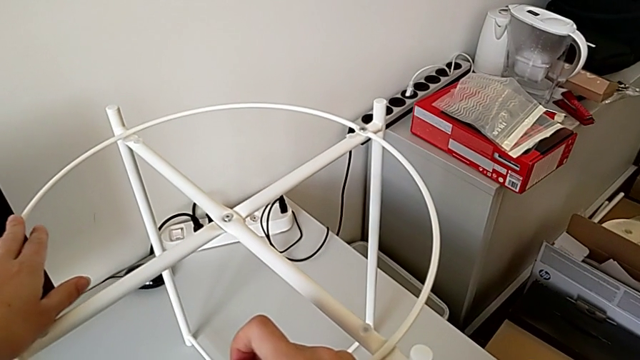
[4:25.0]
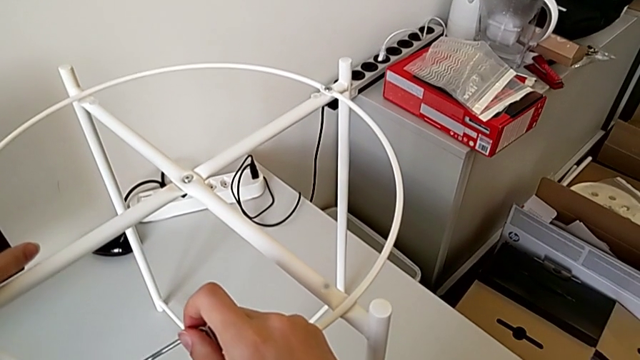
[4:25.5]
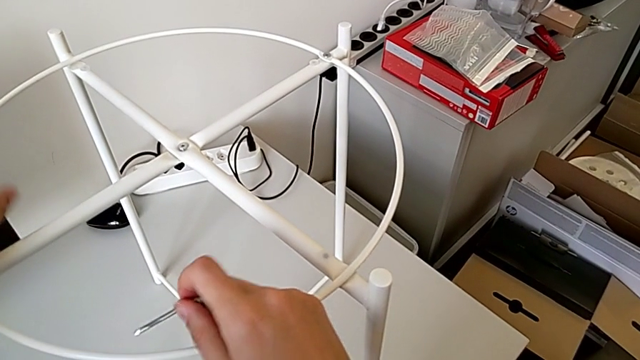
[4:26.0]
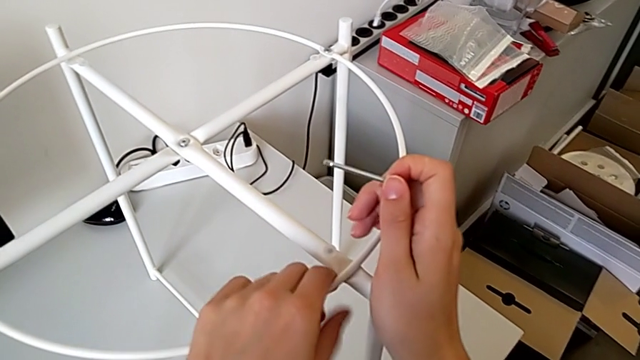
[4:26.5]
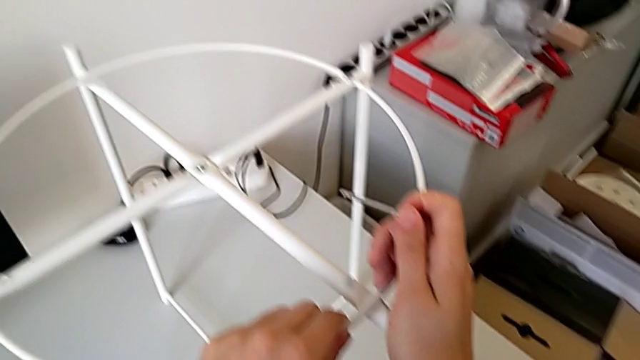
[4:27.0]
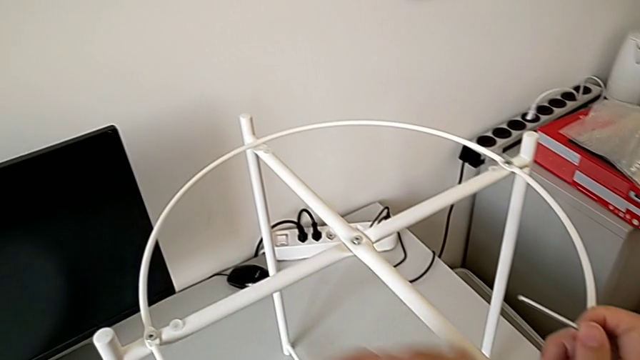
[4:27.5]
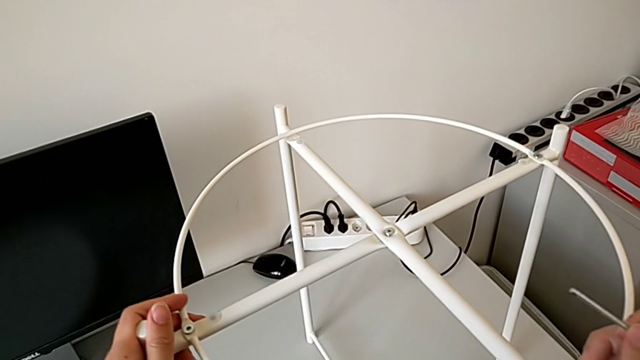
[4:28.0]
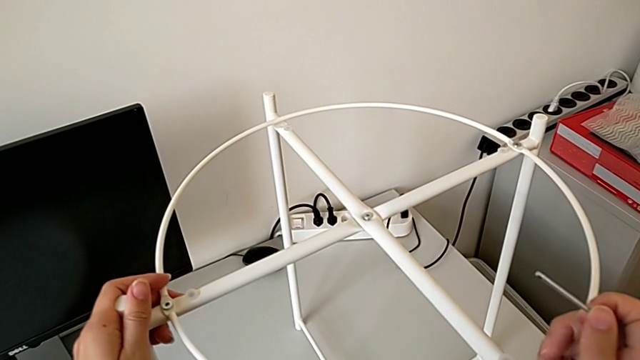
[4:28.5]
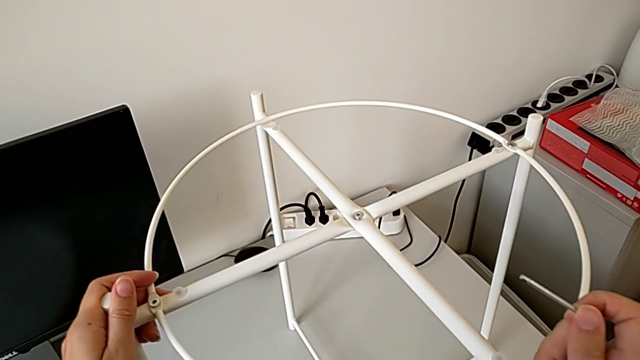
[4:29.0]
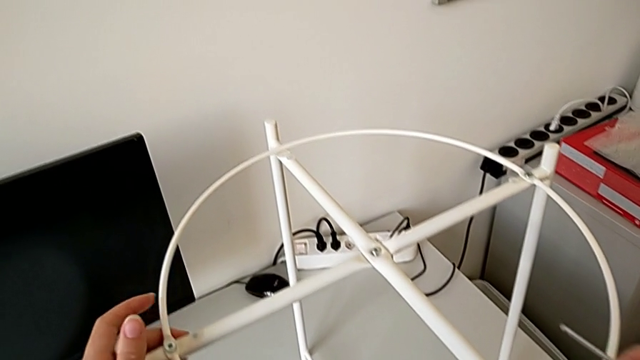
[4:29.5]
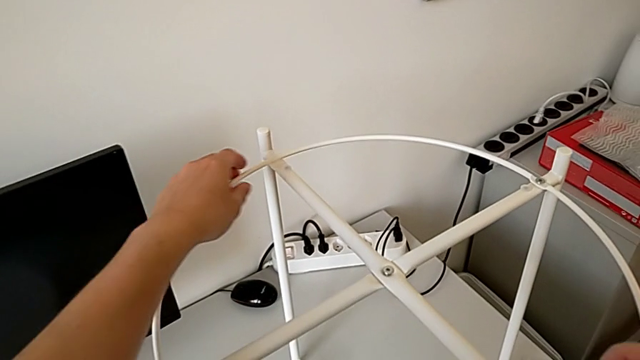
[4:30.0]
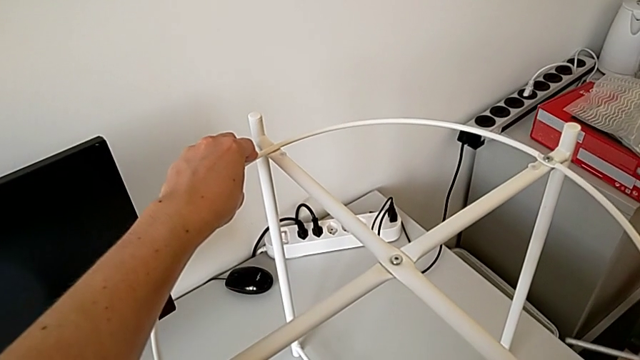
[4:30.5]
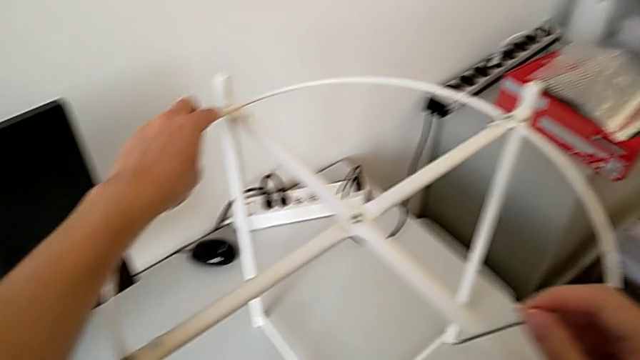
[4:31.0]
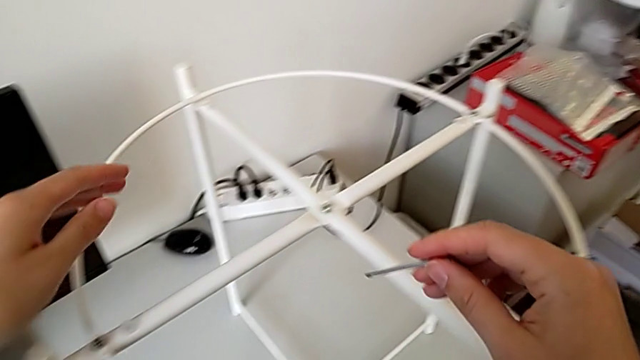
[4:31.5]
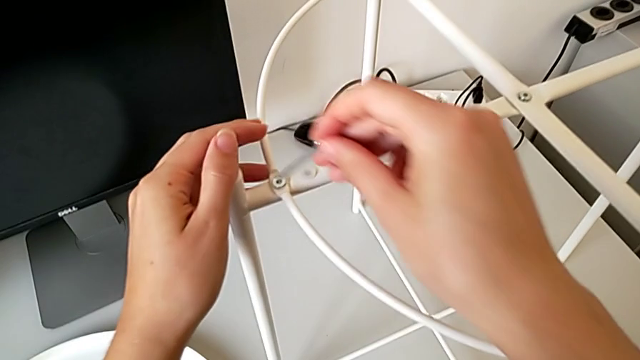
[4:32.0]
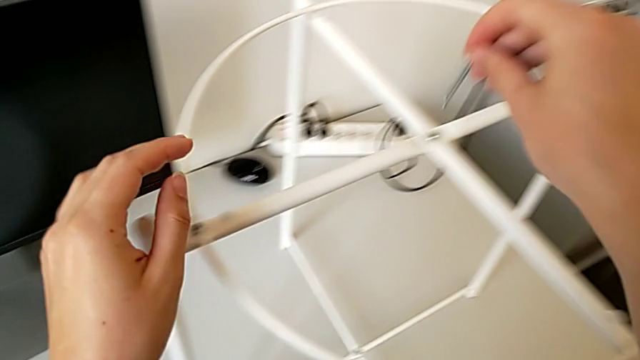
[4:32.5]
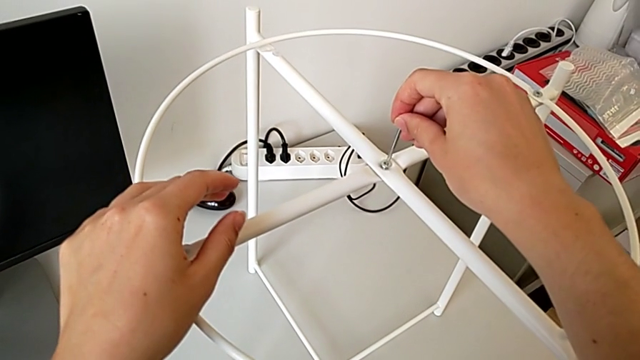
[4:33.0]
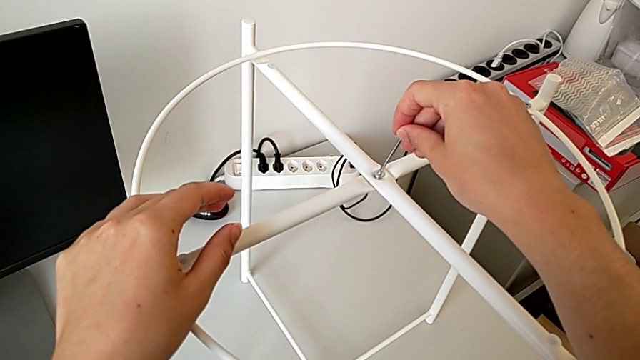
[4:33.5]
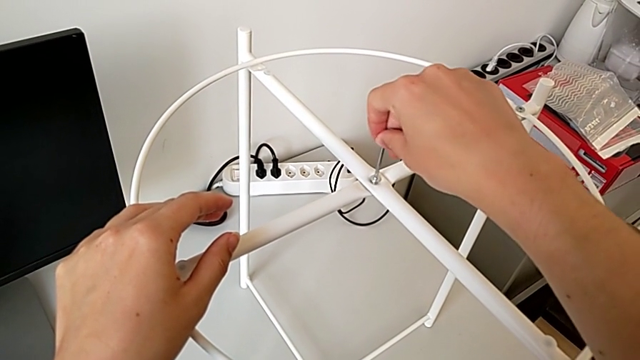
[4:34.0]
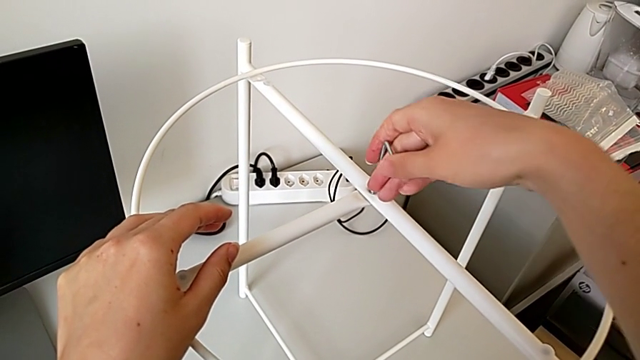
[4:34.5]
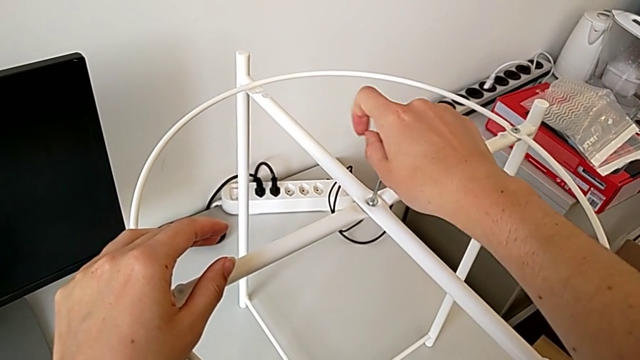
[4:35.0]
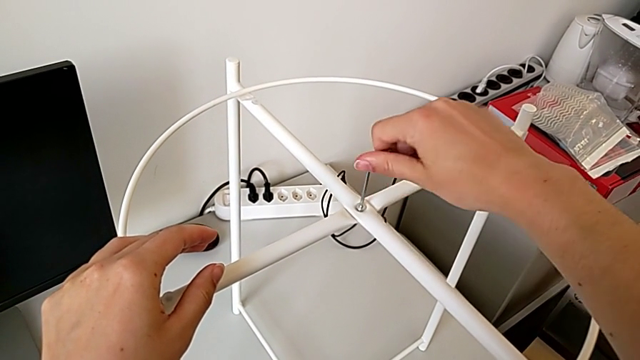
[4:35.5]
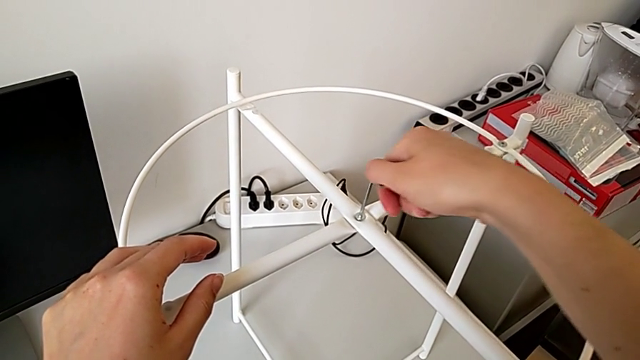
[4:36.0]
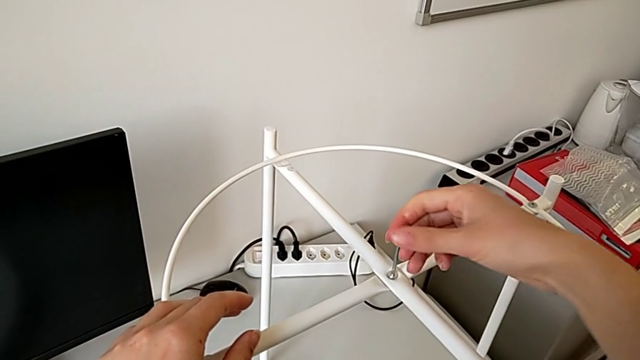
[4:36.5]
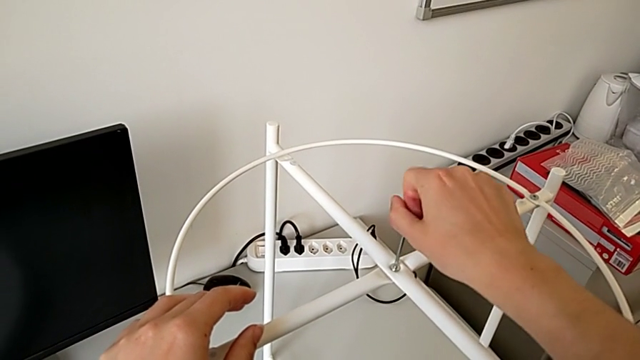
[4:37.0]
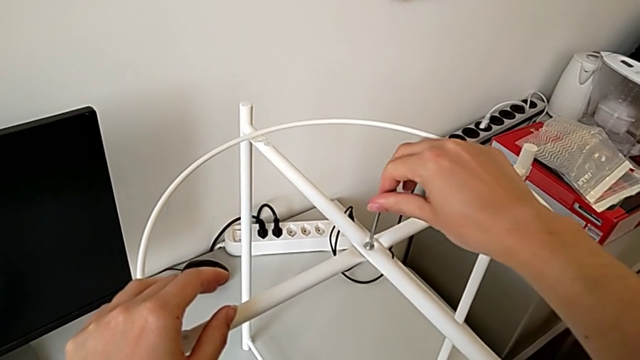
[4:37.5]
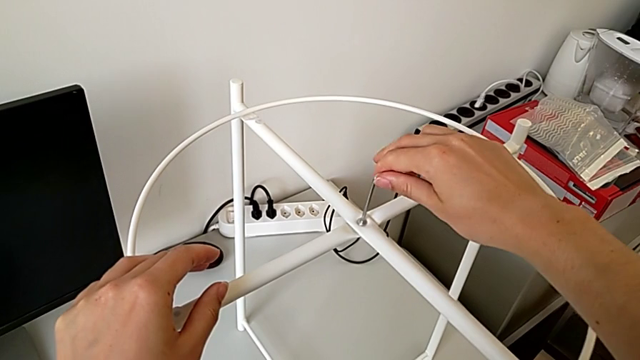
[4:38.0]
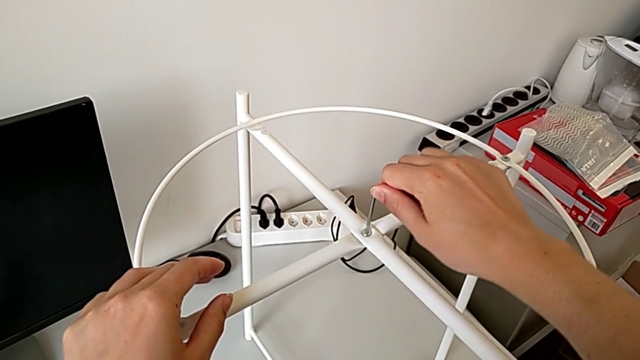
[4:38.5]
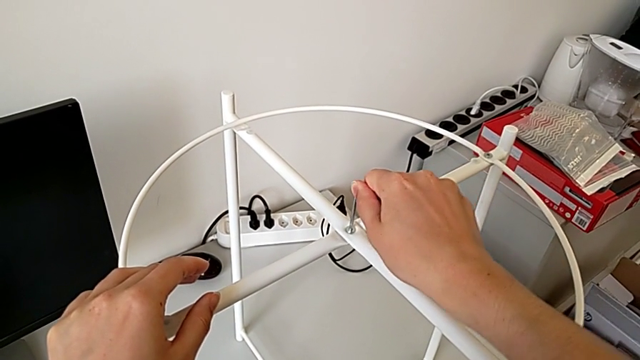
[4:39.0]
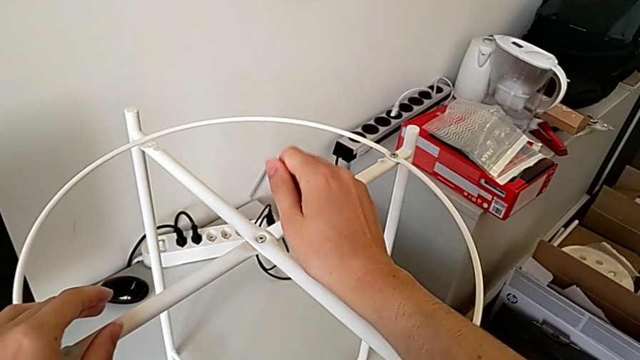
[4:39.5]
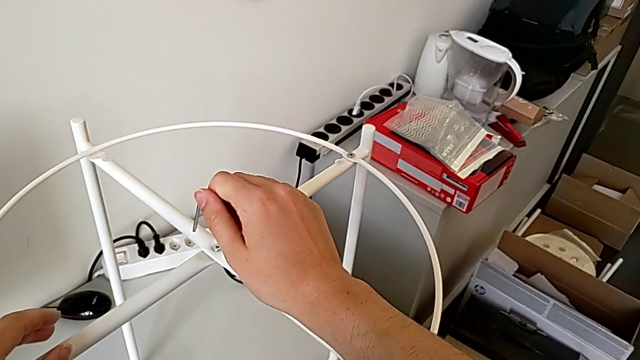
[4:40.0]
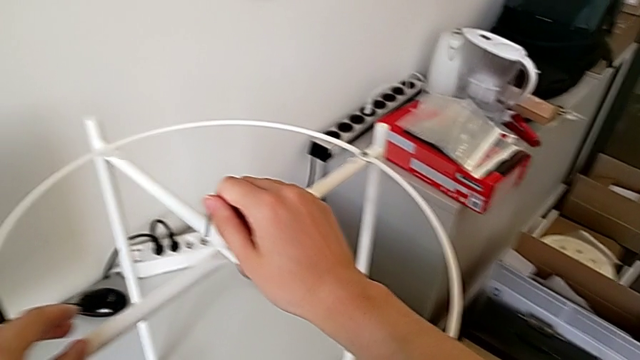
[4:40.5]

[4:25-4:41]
The camera wearer is inspecting the furniture regularly. They align the circle, hold the Allen wrench, insert it, screw the hex socket head and withdraw the Allen wrench.

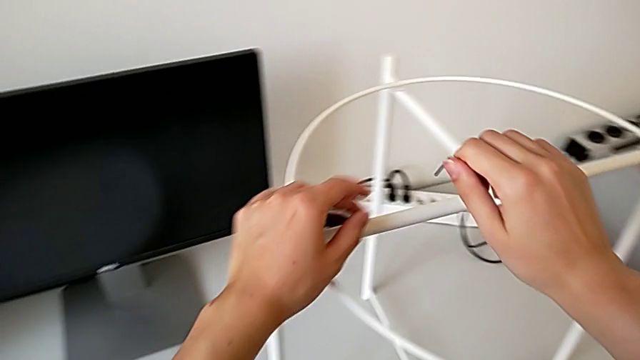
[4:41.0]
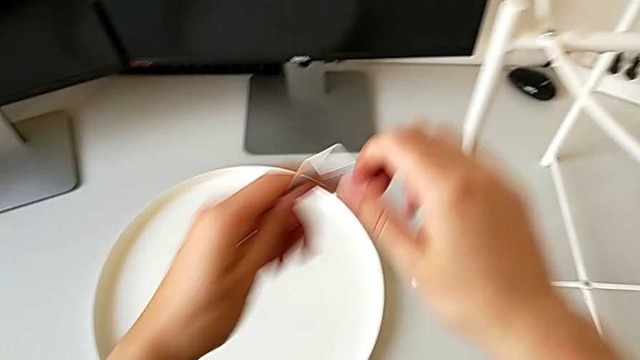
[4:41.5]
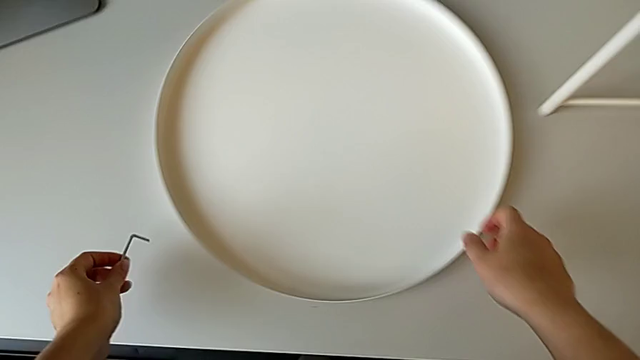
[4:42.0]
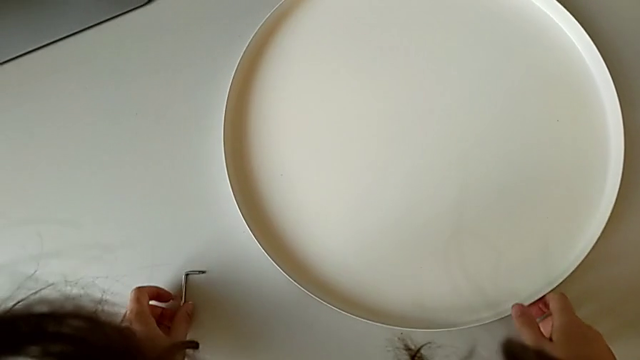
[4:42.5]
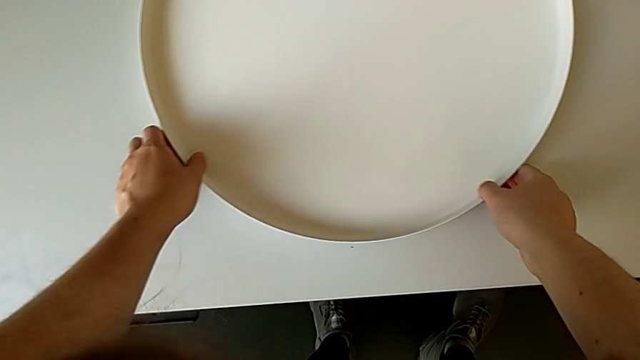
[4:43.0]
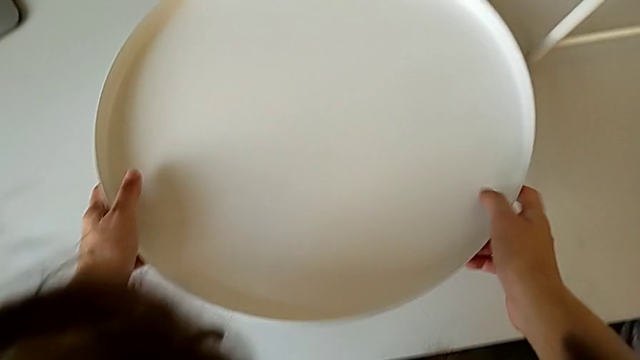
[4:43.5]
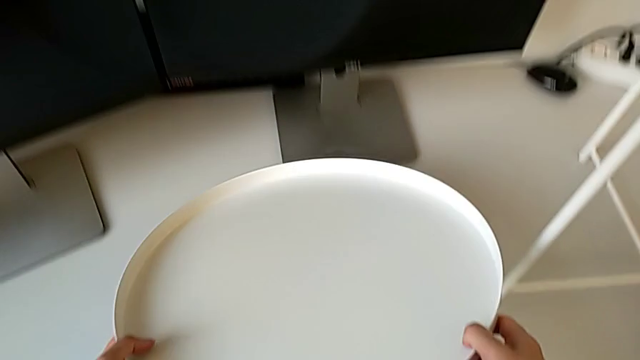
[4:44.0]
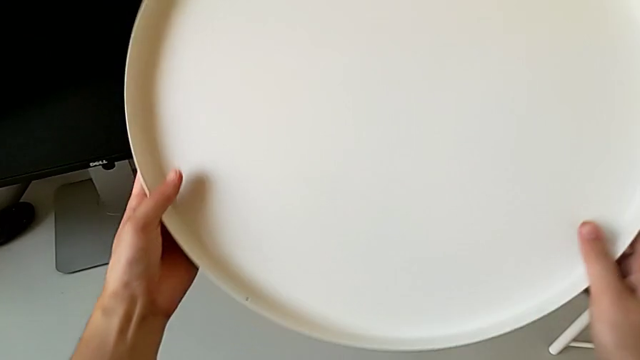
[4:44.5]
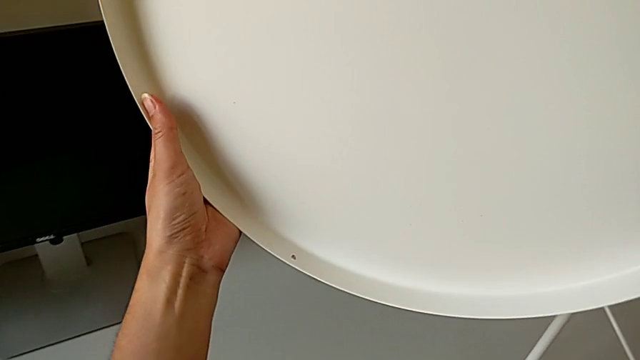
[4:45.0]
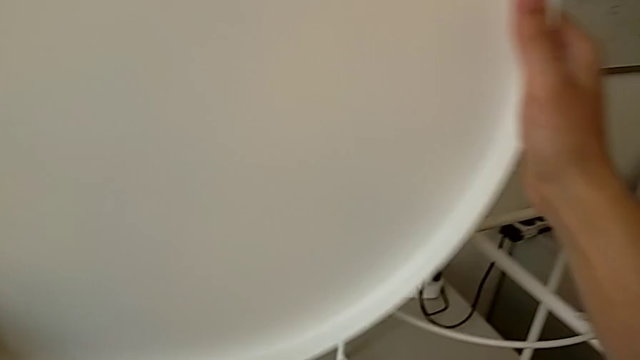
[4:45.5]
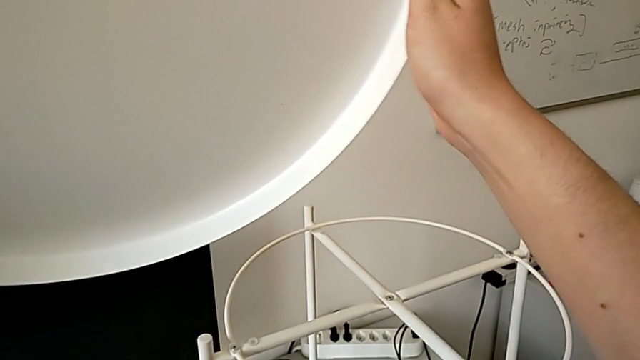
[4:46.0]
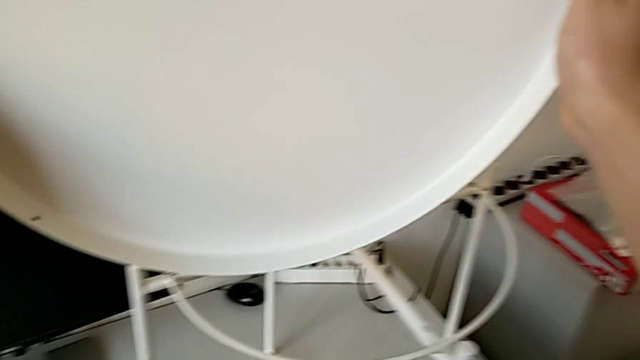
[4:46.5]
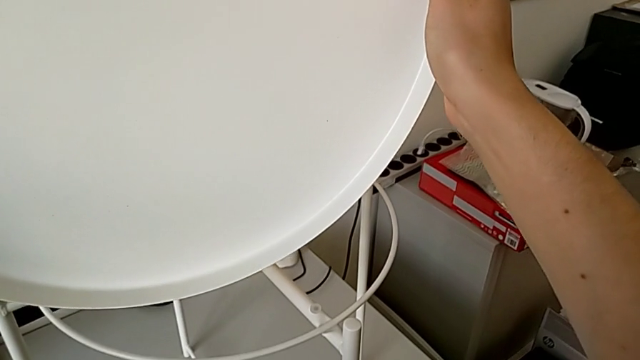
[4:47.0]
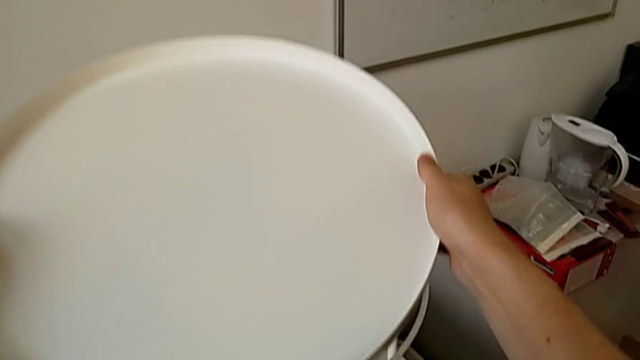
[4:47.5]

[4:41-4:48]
The camera wearer is assembling the tray. They grab the Allen wrench, place it, grab the tray and lift it.
